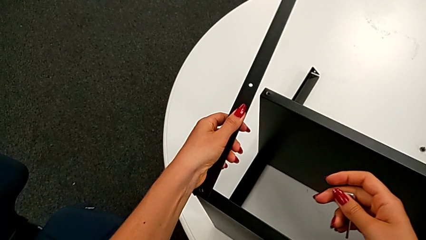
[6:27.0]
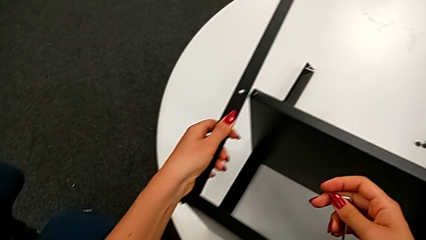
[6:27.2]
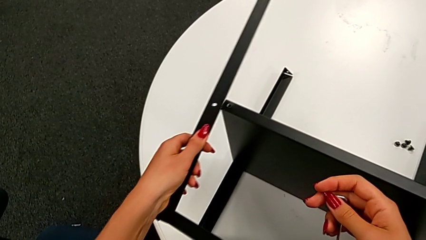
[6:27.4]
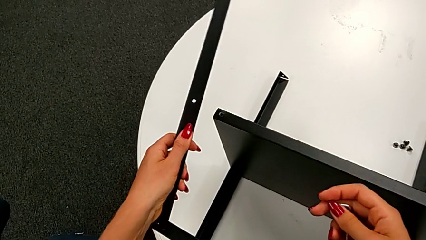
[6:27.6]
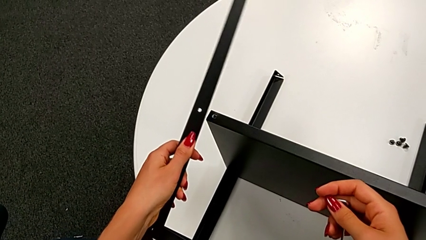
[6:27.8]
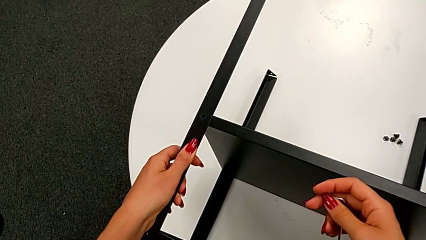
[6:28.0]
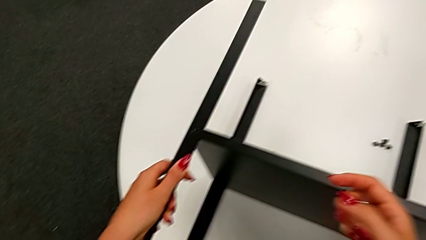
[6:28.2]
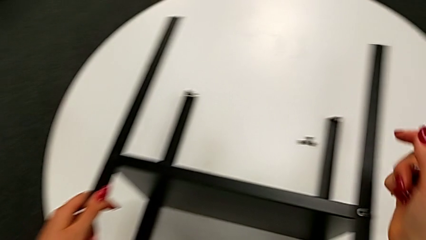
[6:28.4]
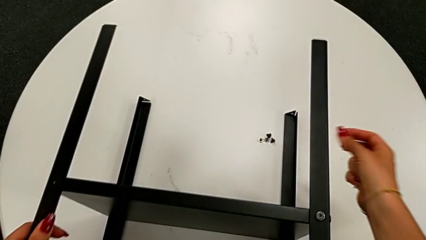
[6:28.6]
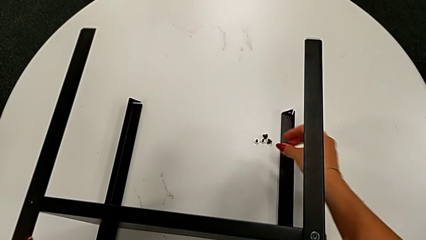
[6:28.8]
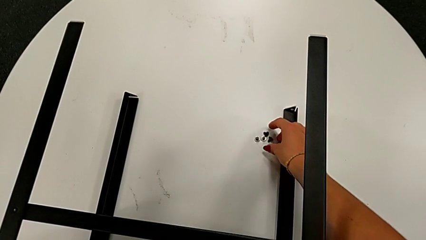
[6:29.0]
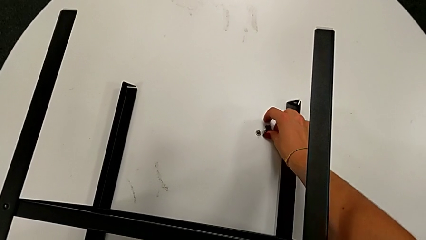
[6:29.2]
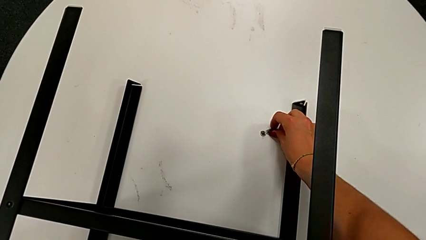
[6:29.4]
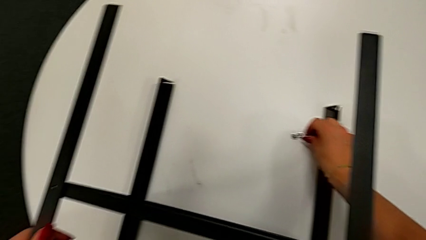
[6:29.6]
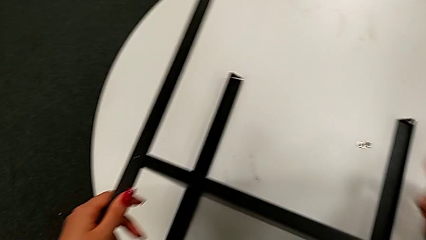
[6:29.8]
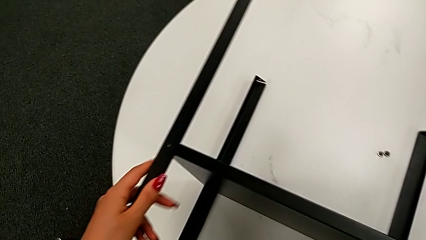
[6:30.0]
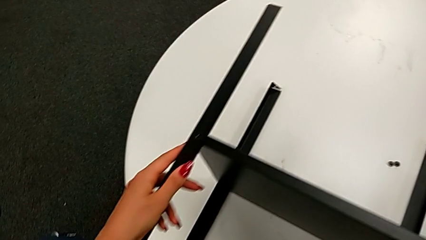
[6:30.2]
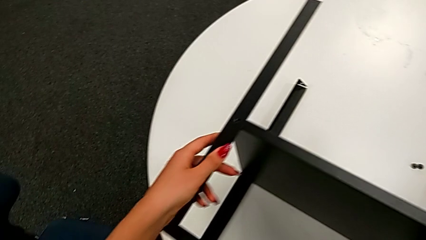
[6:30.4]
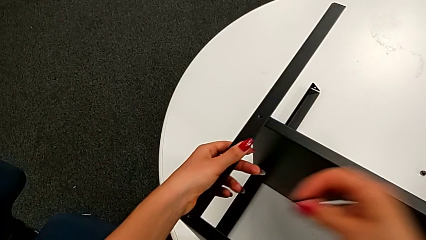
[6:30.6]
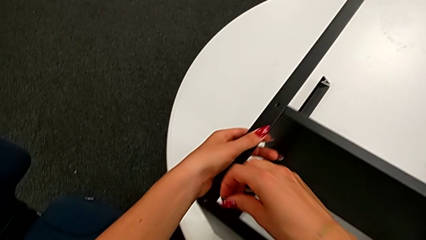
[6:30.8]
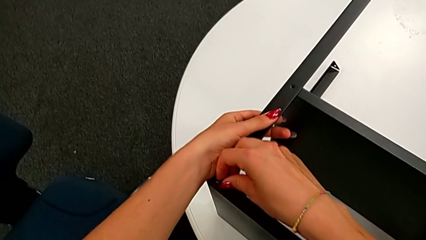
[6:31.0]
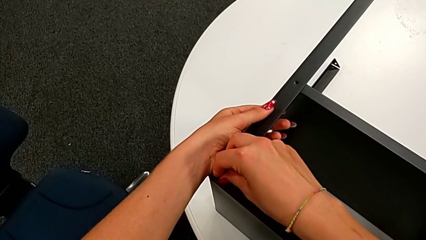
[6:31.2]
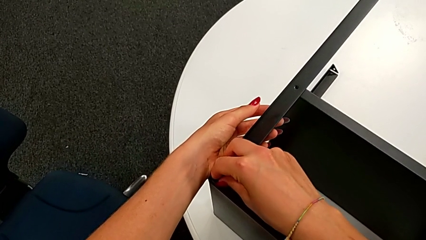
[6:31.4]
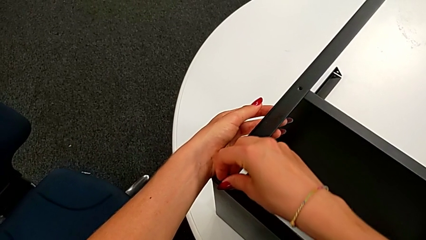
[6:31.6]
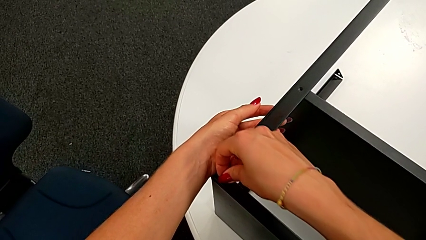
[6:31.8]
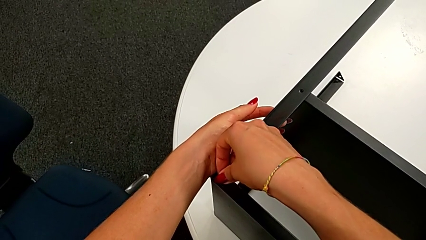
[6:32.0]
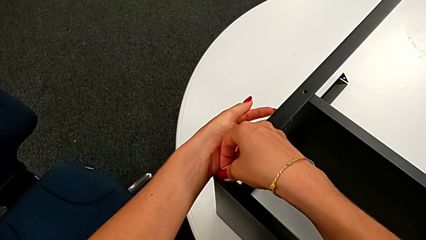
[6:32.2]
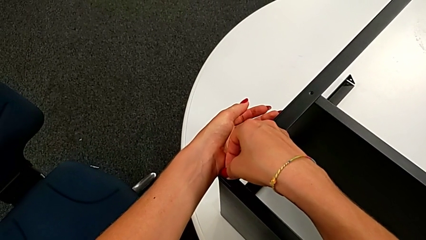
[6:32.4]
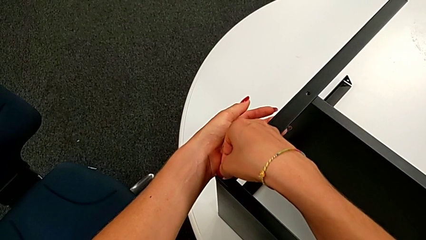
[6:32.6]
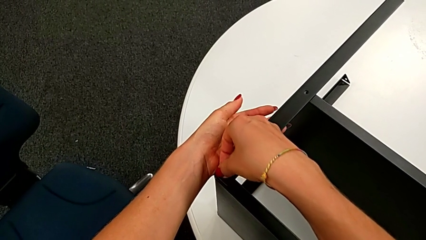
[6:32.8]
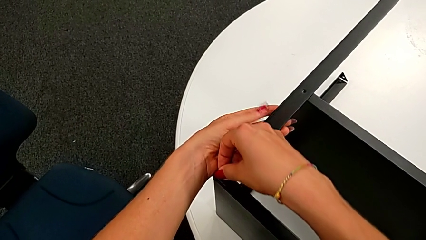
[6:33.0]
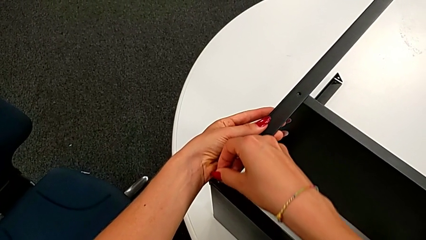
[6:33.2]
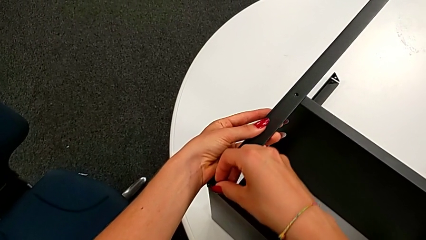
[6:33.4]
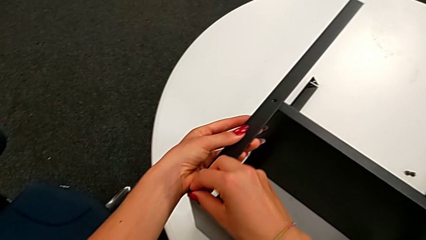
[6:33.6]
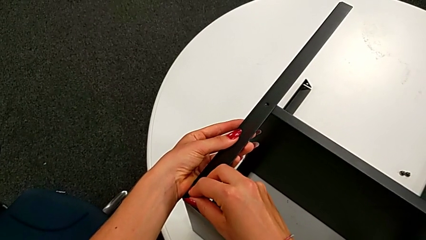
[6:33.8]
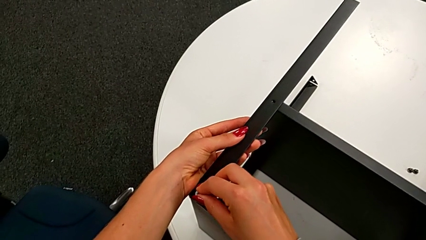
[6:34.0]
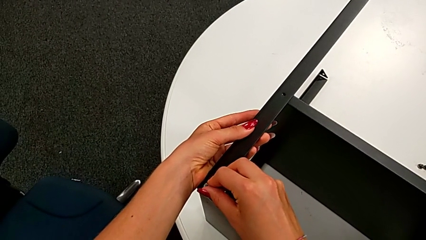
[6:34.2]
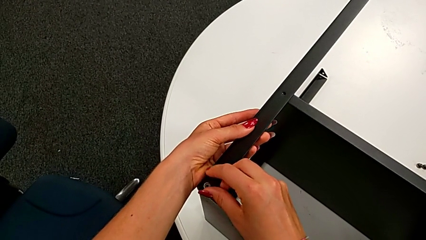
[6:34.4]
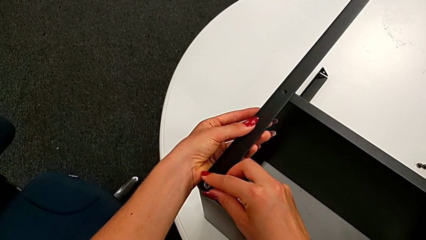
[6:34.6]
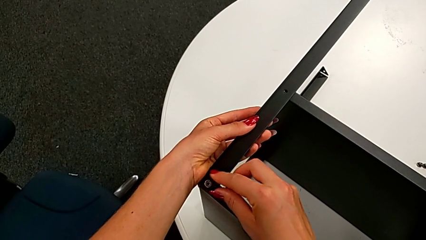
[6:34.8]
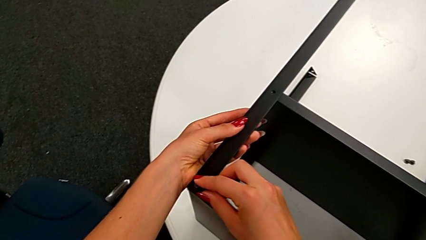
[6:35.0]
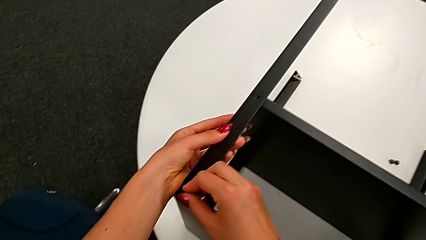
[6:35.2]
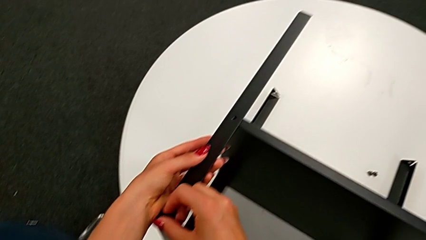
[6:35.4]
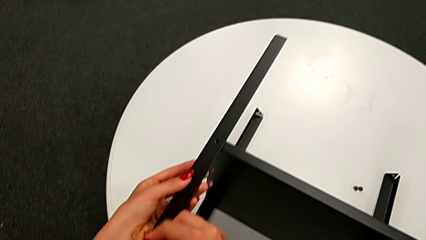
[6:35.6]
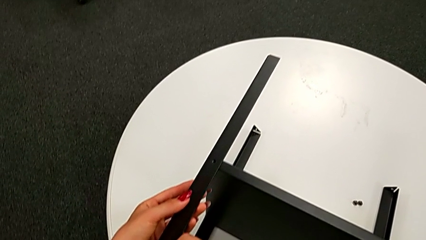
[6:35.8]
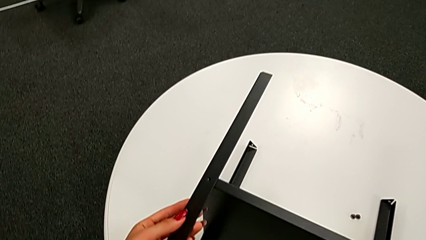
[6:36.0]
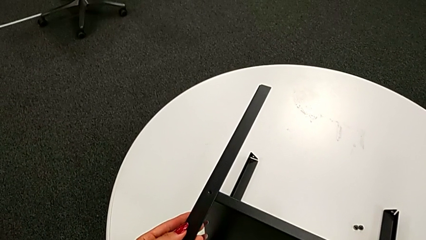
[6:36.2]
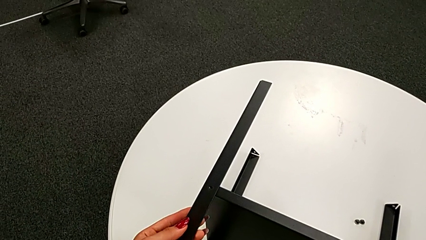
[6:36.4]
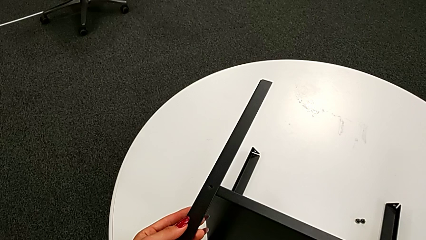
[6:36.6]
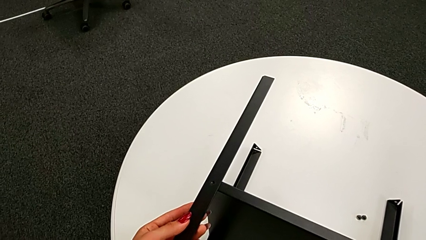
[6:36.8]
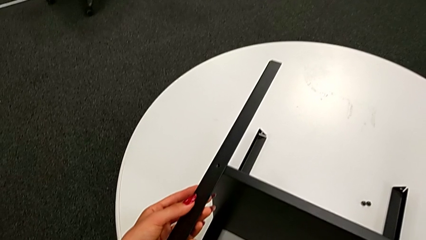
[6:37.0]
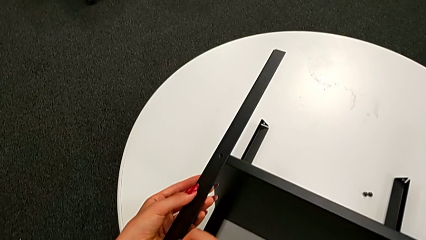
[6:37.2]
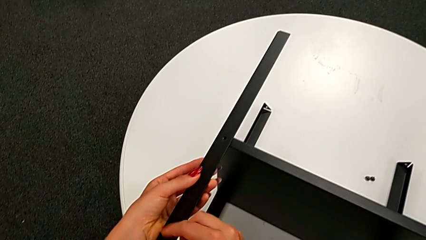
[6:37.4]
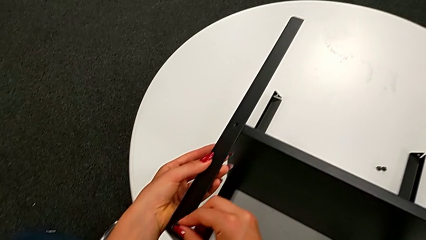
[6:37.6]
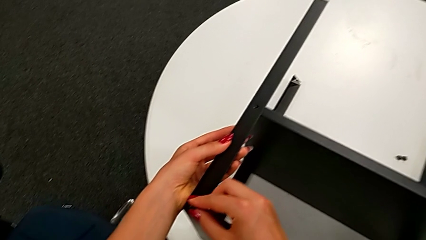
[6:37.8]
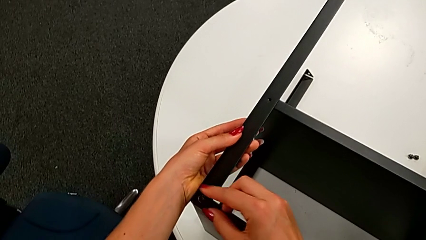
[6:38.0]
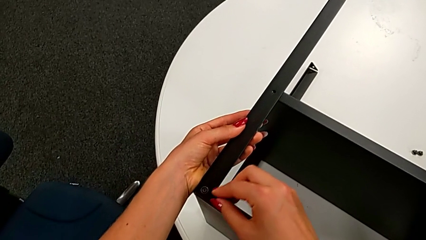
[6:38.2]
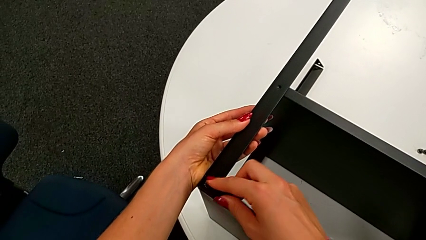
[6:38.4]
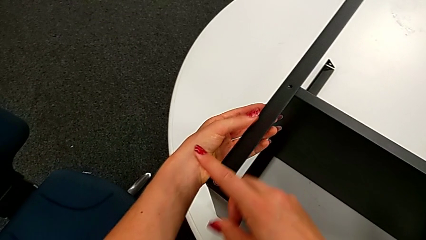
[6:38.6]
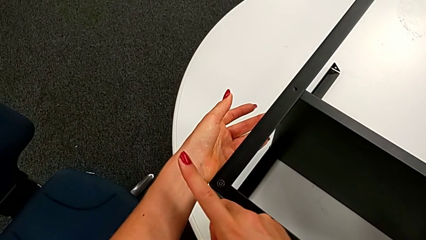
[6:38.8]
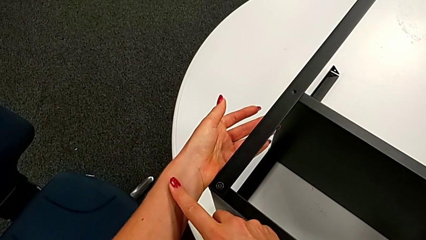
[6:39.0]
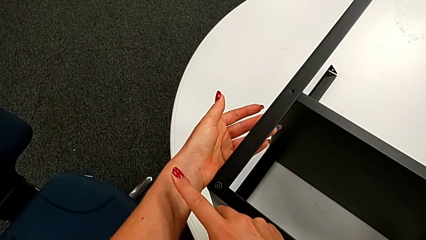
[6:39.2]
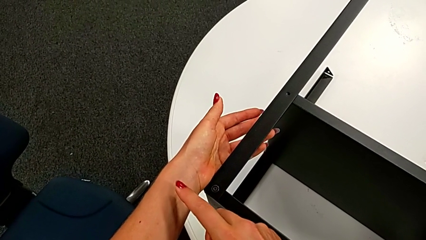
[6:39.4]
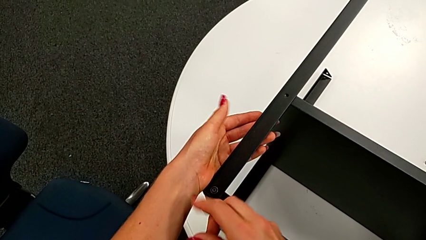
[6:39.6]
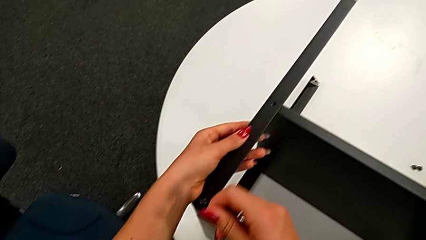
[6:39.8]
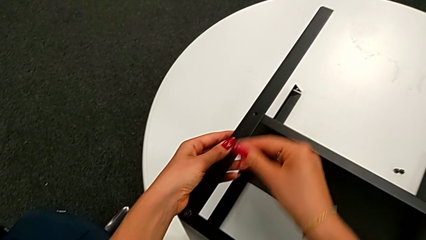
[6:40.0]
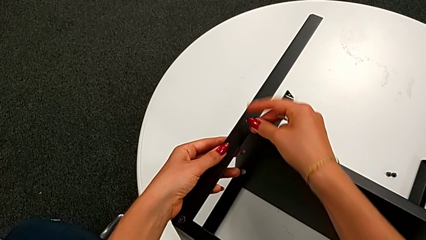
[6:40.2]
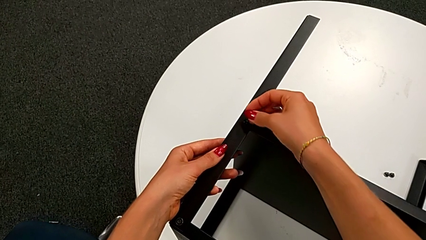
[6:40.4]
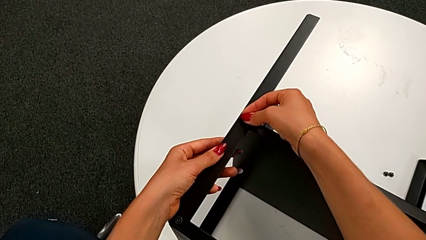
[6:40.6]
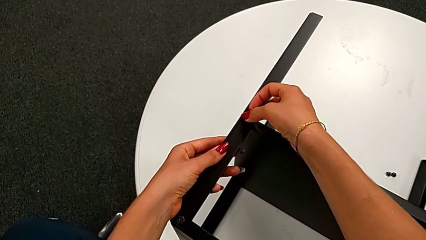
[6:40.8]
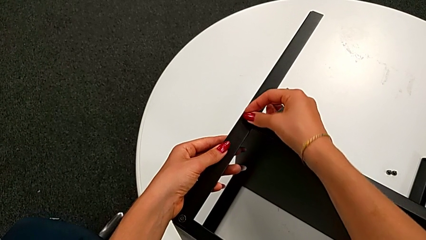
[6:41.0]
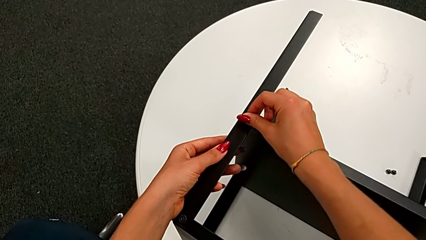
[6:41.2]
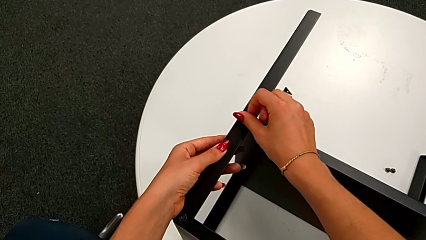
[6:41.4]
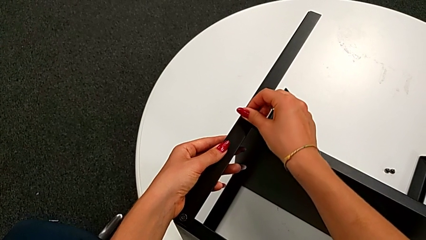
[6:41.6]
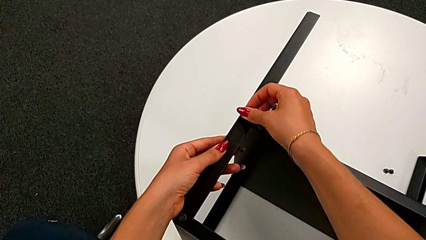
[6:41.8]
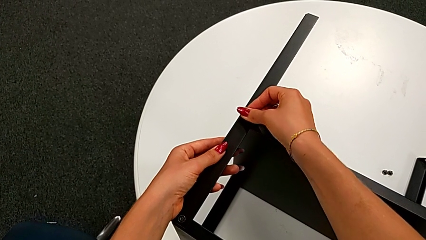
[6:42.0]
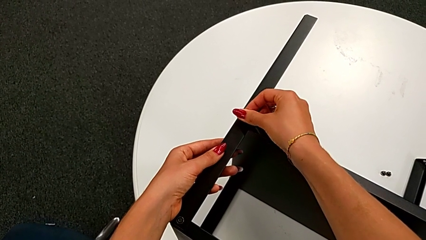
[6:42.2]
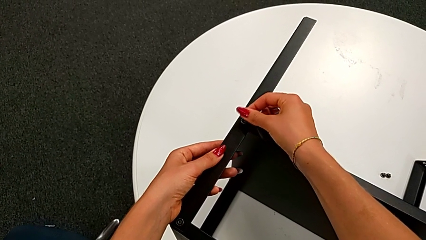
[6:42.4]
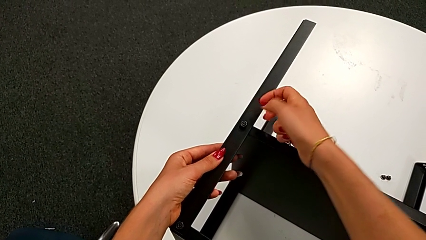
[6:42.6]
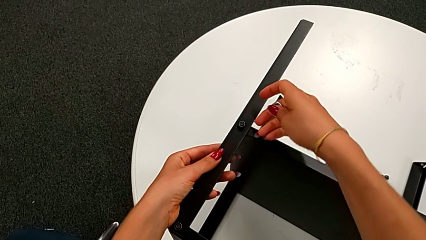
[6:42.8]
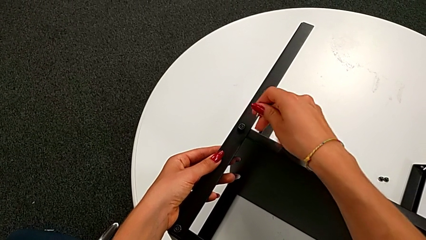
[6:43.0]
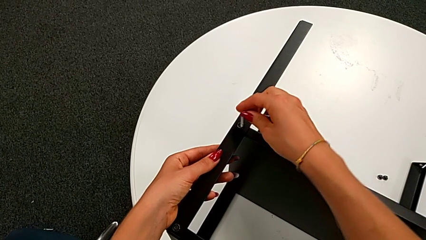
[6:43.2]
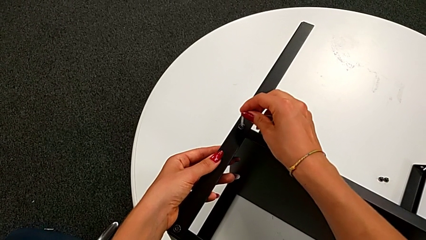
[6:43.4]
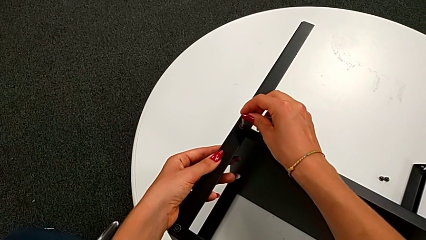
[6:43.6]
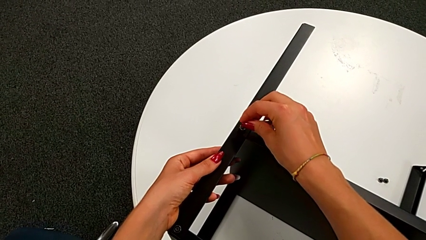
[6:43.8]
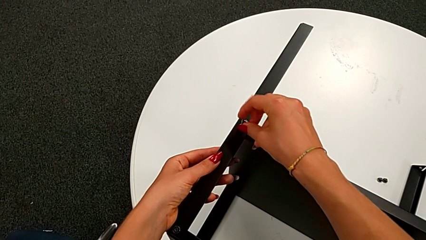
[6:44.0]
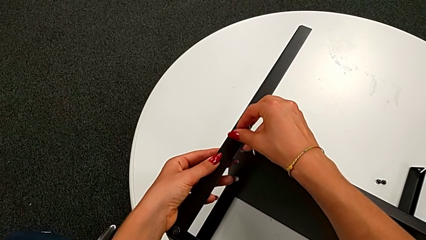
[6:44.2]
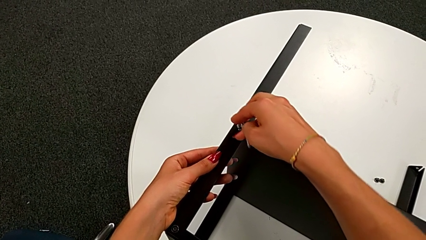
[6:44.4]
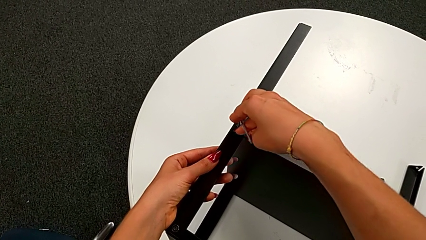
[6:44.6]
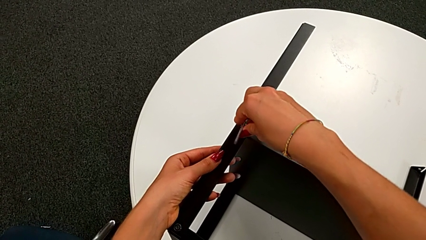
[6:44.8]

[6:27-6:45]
The camera wearer is assembling the fourth leg of the nightstand. They align the fourth leg, grab the thirteenth hex socket head, insert it, screw the hex socket head, grab the hex socket head, insert the fourteenth hex socket head and insert the Allen wrench.
